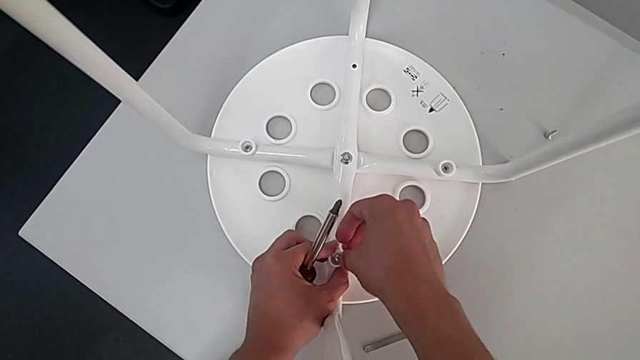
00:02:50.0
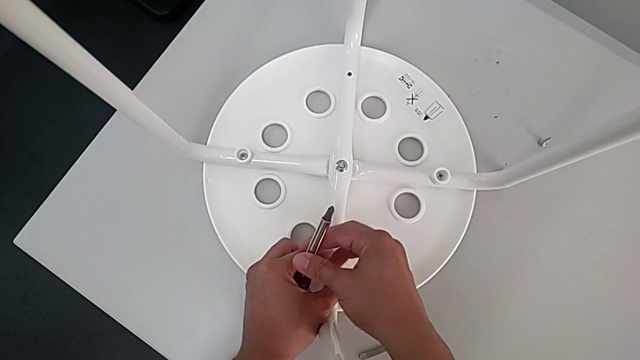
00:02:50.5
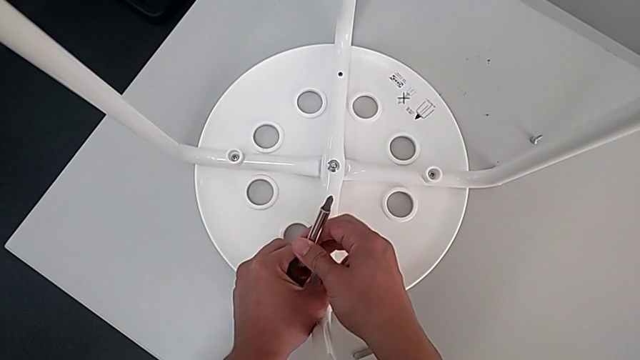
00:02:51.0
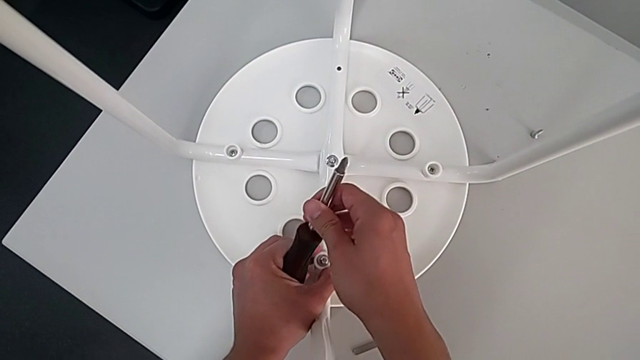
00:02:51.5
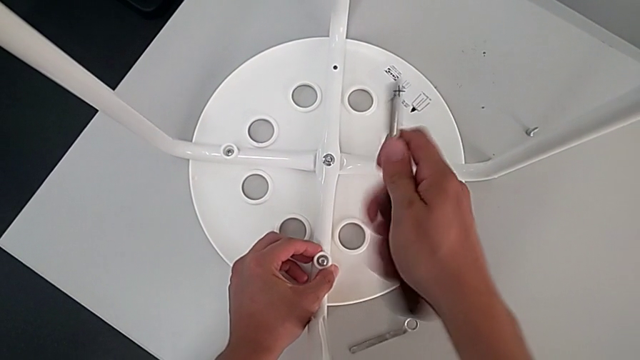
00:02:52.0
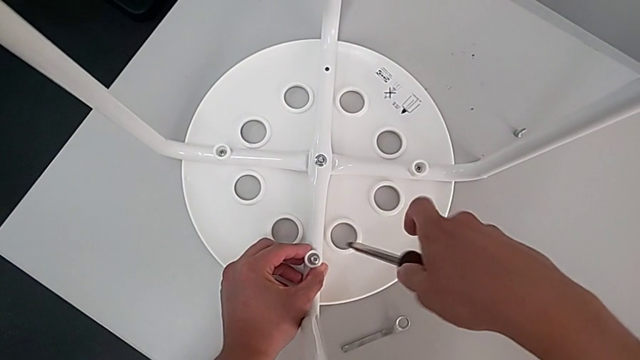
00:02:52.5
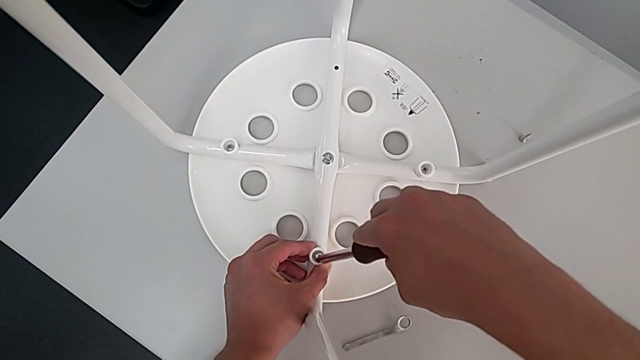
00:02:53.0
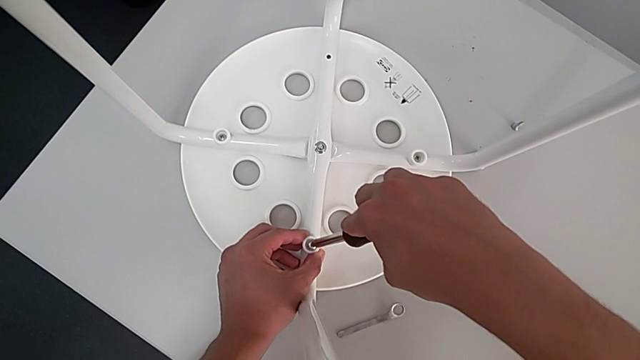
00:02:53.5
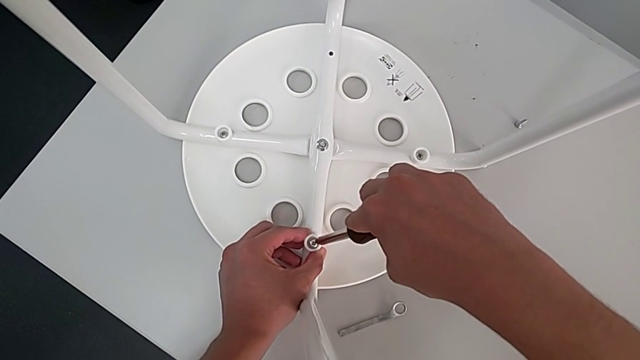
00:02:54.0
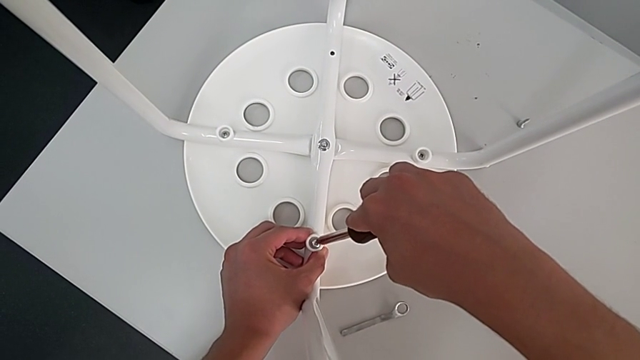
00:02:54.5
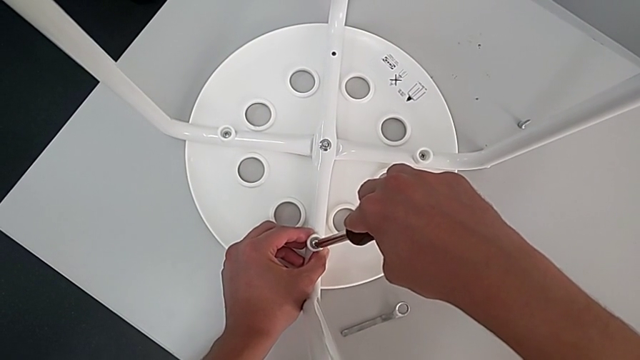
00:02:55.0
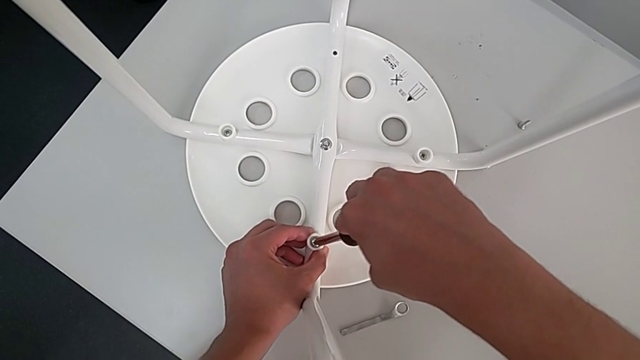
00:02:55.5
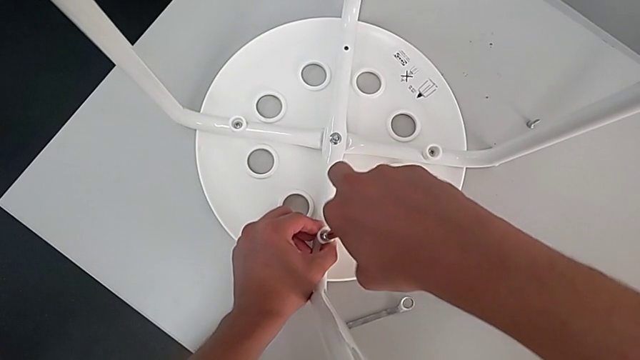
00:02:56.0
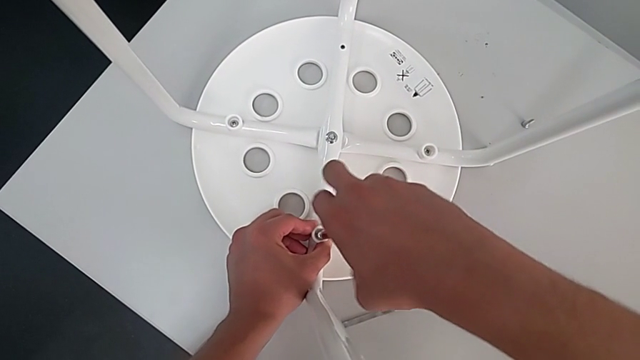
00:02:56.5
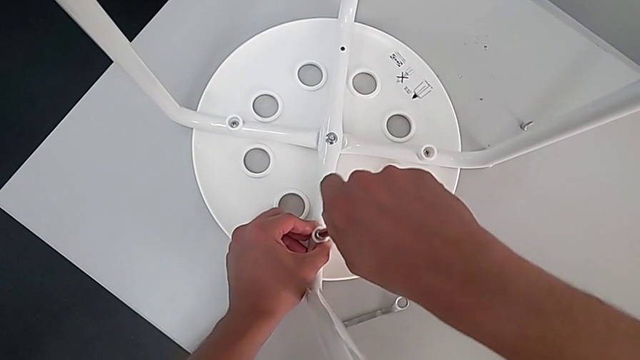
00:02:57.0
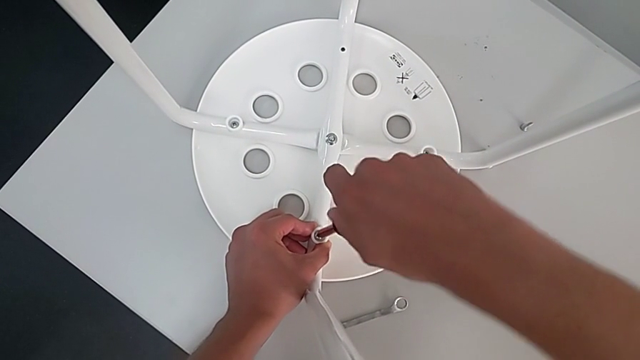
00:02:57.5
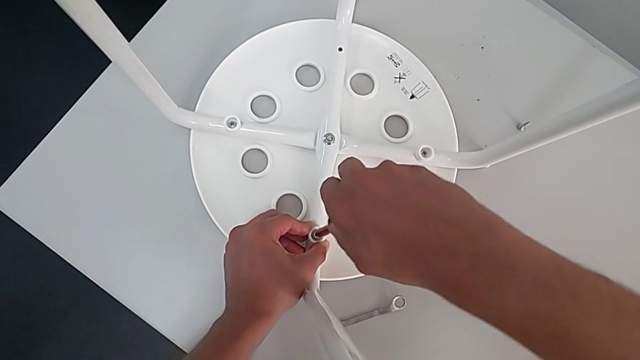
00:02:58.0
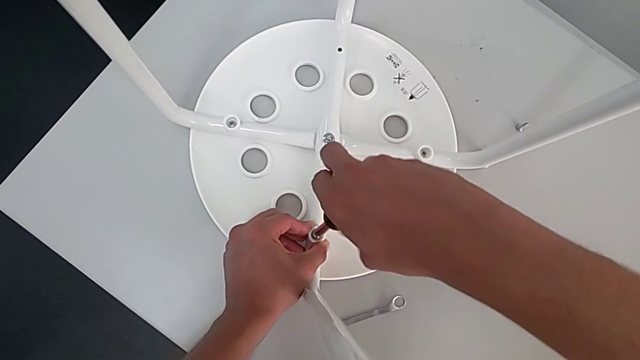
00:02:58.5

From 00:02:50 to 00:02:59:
The camera wearer is assembling the leg into the seat. They grab the screwdriver, insert it and begin to screw the screw.

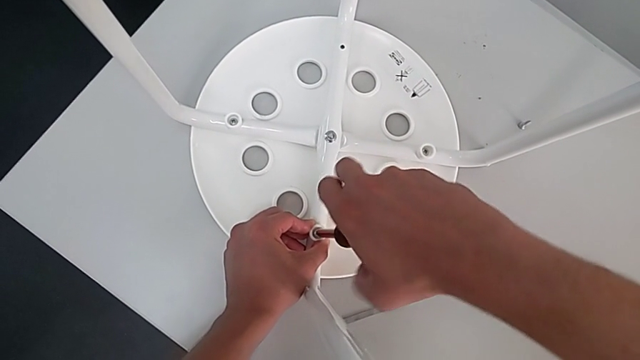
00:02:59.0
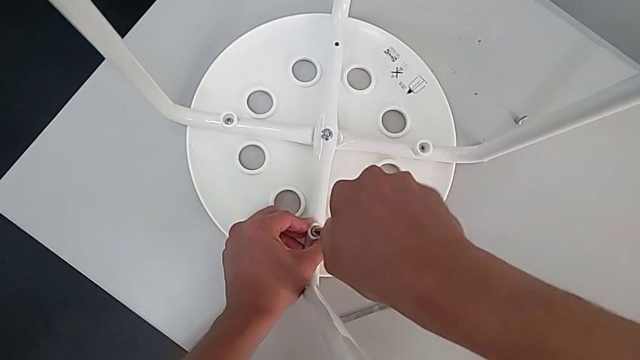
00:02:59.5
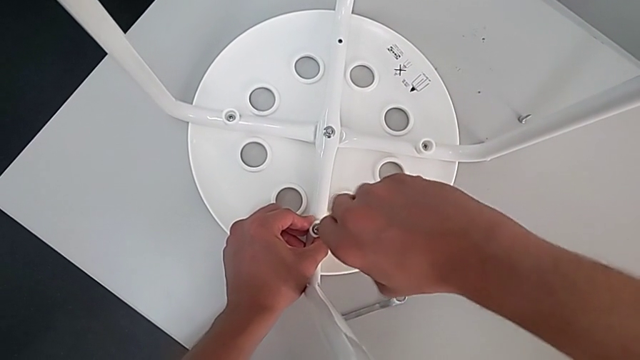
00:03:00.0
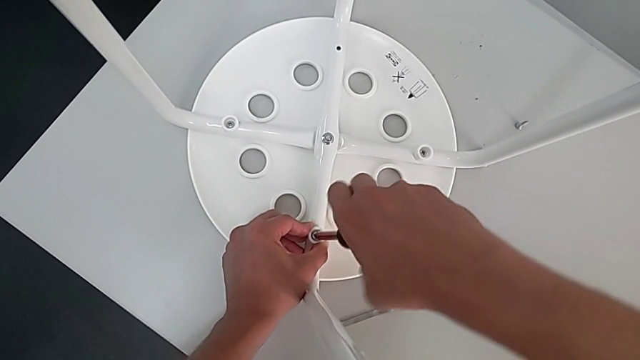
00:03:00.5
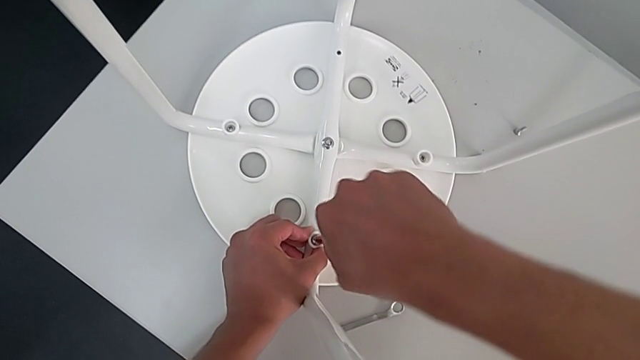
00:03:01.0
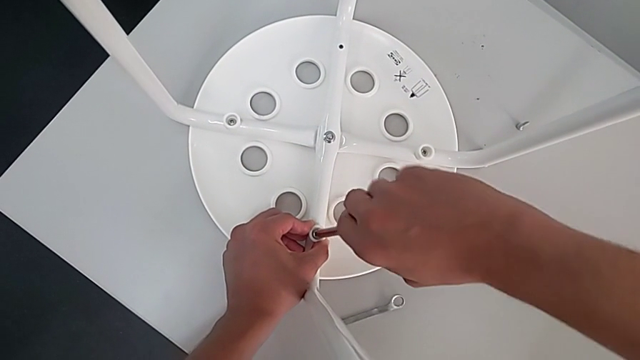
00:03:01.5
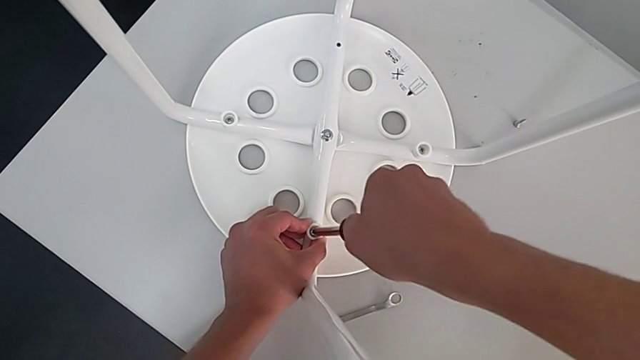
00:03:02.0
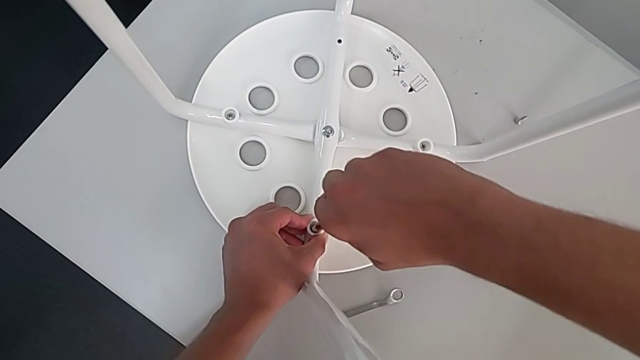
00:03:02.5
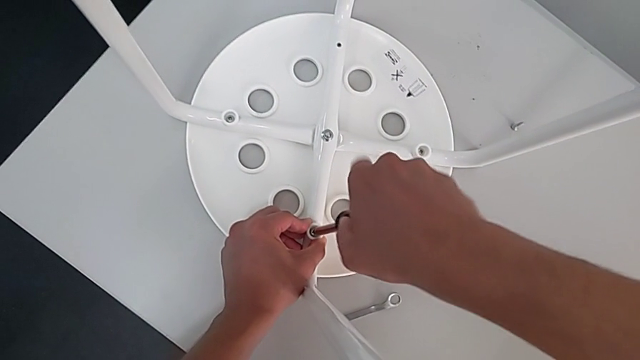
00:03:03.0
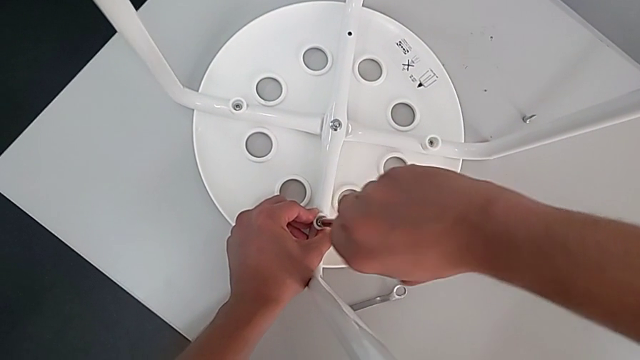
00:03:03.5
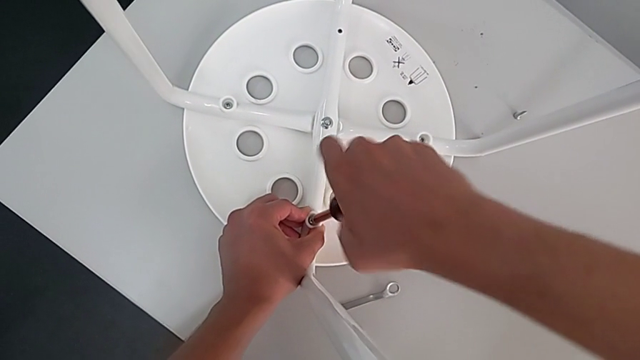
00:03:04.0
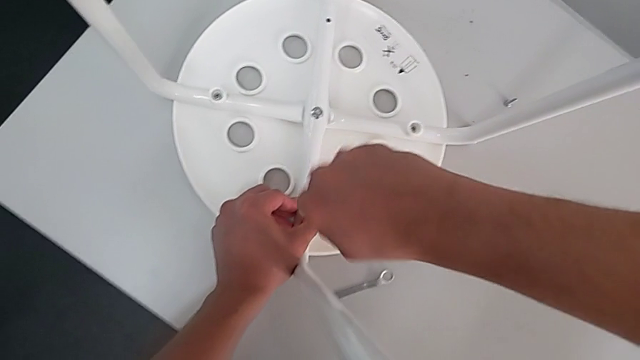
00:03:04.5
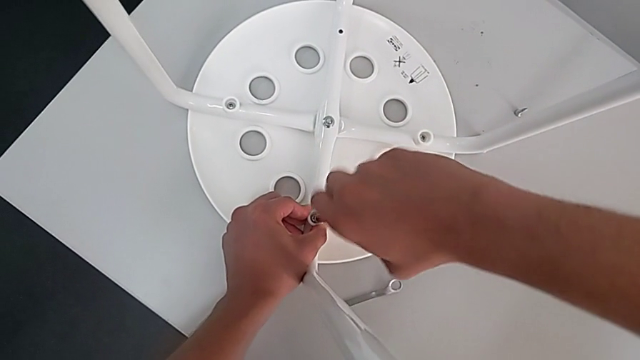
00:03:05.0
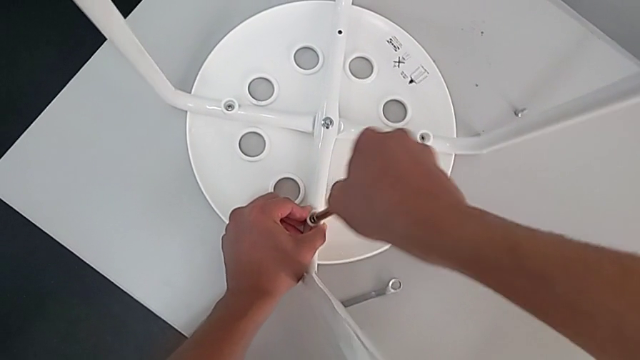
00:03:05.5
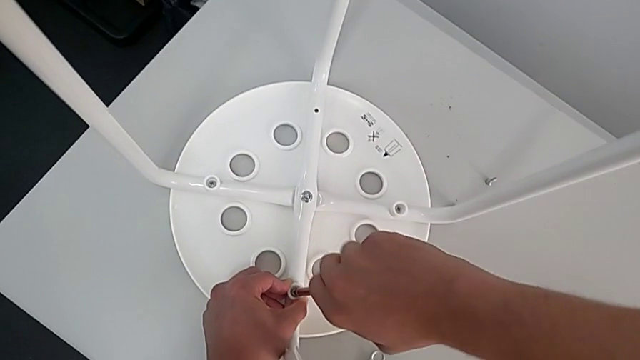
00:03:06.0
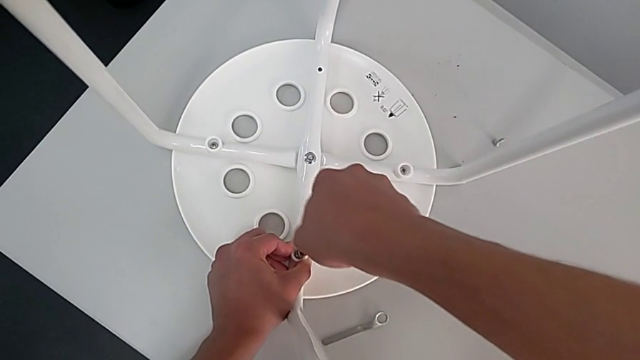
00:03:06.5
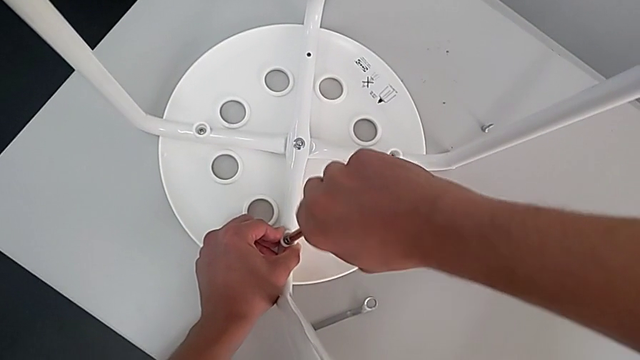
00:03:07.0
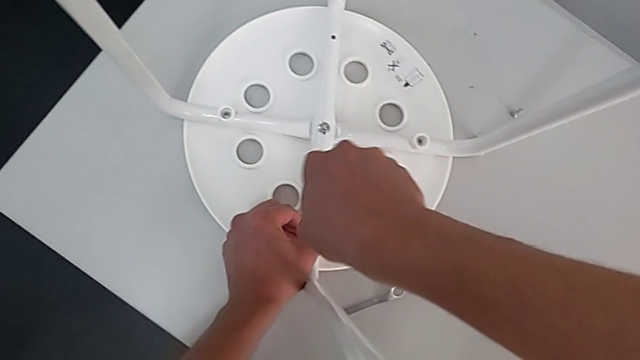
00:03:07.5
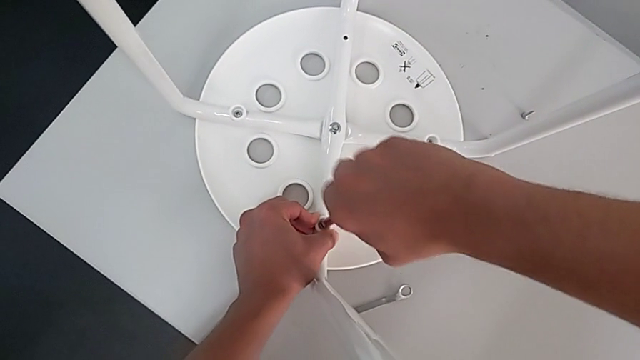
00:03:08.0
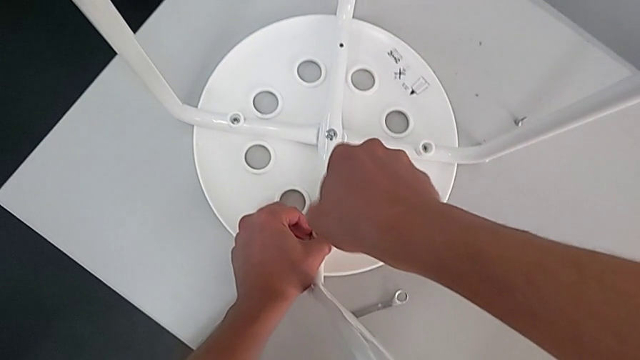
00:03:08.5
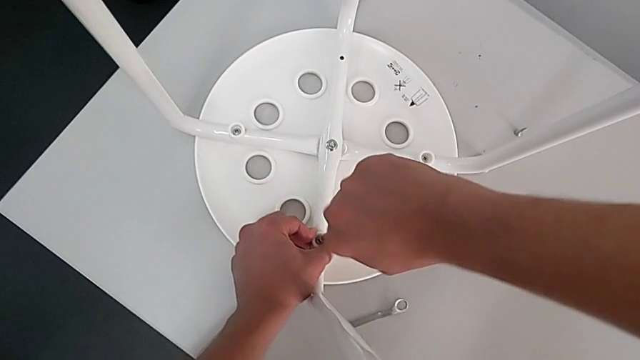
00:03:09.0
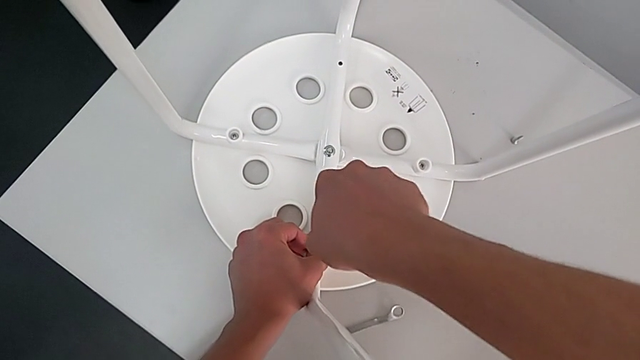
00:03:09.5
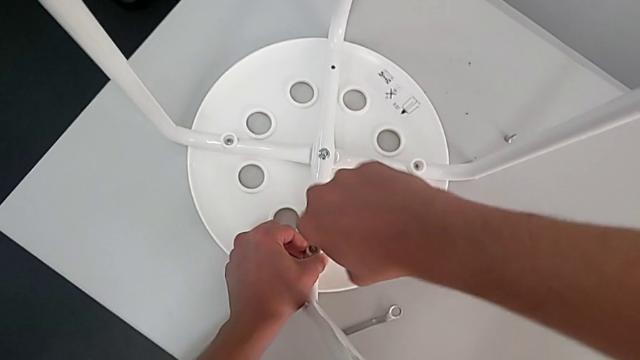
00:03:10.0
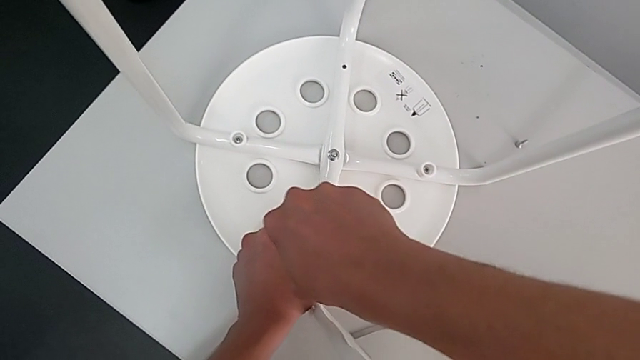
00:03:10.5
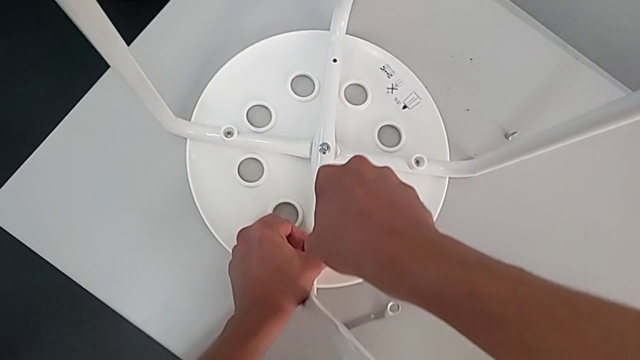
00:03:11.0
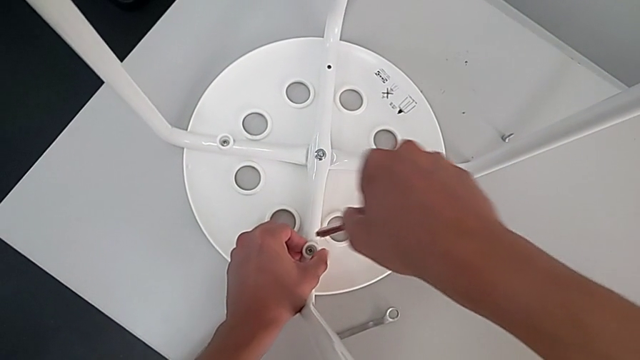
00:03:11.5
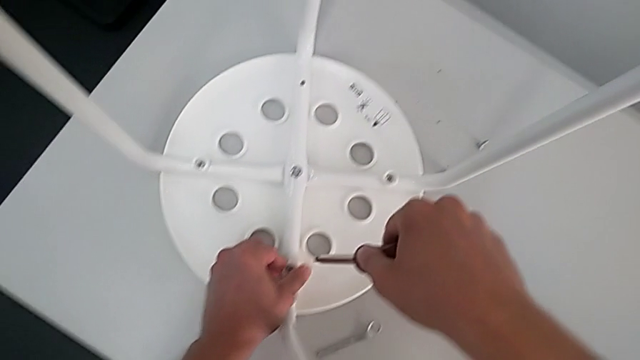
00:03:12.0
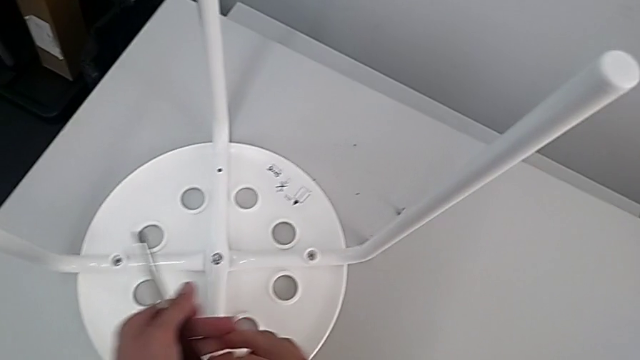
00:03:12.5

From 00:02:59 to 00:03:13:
The camera wearer is assembling the leg into the seat. They keep screwing the screw, withdraw the screwdriver with the right hand and grab it with the left hand.
